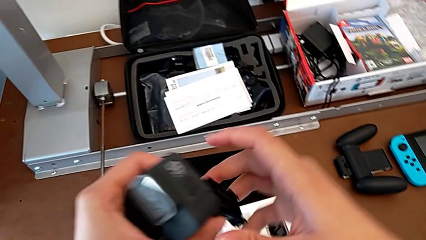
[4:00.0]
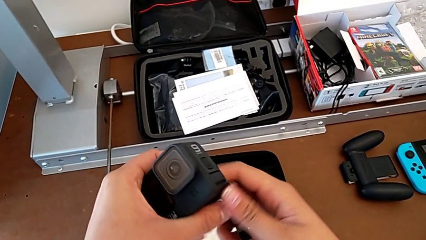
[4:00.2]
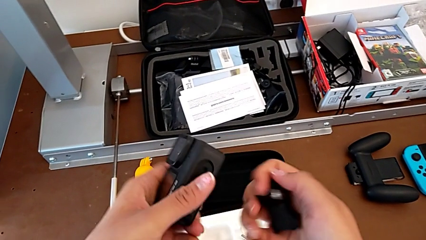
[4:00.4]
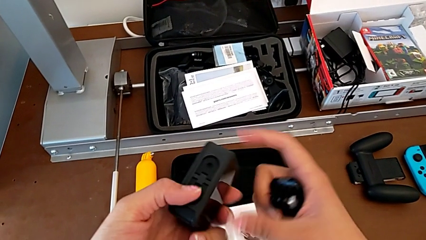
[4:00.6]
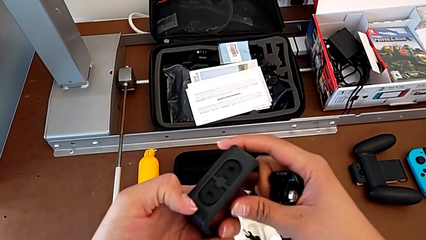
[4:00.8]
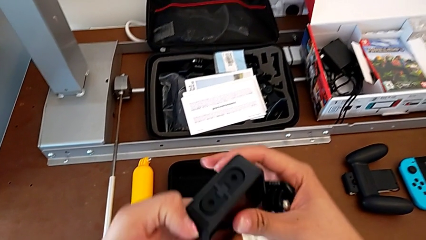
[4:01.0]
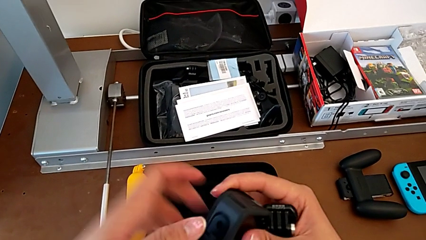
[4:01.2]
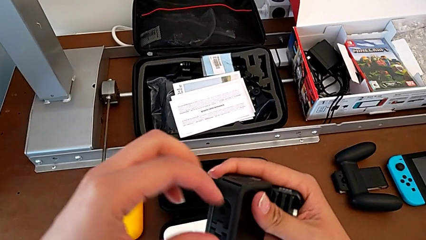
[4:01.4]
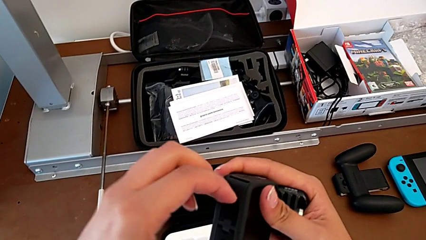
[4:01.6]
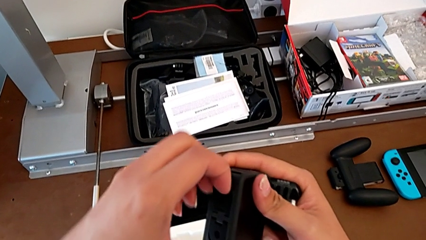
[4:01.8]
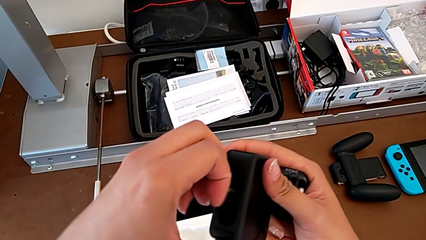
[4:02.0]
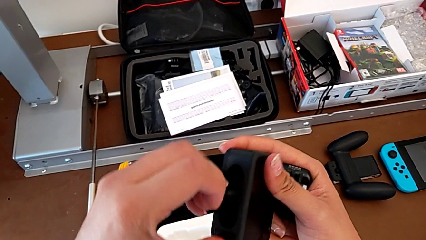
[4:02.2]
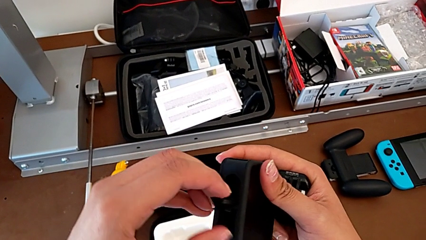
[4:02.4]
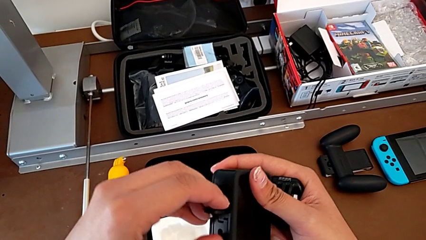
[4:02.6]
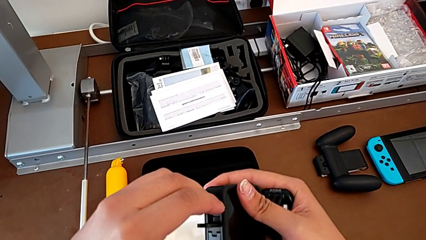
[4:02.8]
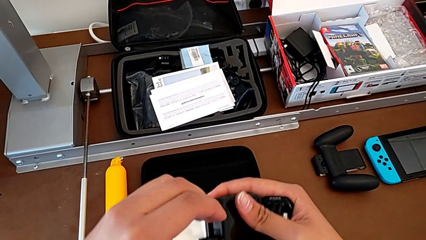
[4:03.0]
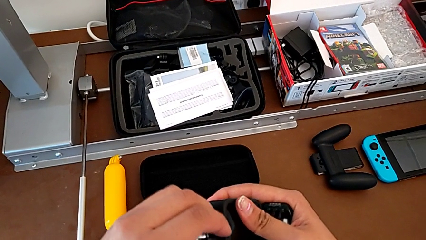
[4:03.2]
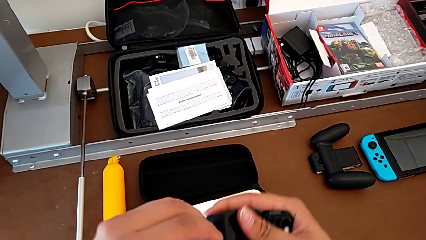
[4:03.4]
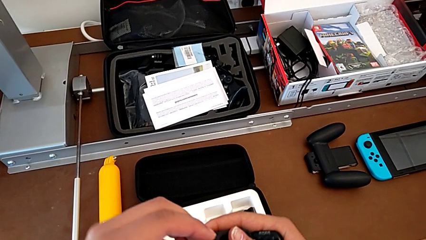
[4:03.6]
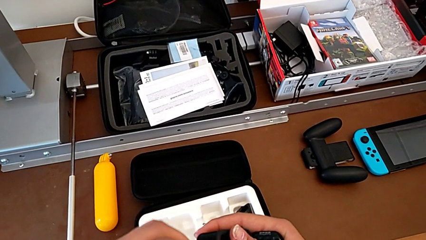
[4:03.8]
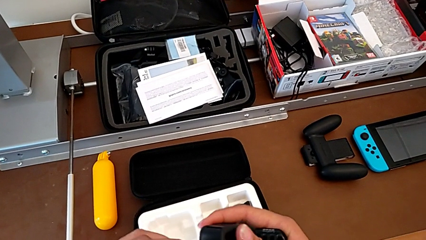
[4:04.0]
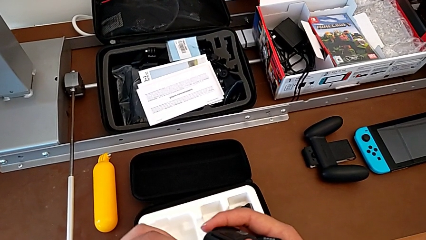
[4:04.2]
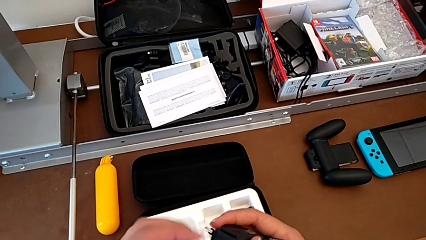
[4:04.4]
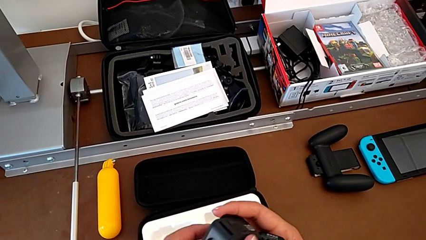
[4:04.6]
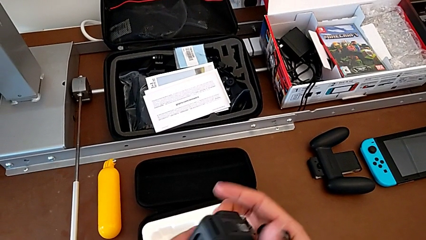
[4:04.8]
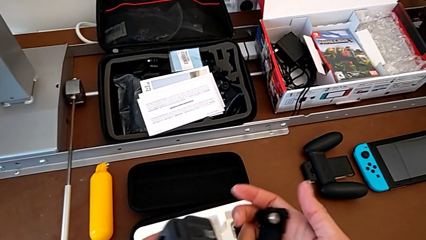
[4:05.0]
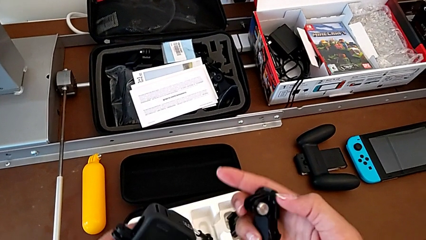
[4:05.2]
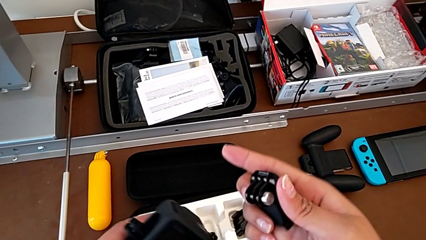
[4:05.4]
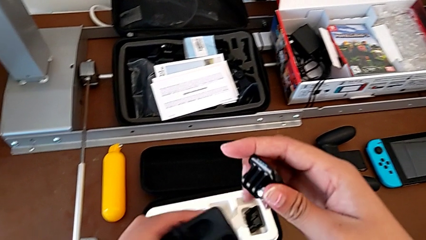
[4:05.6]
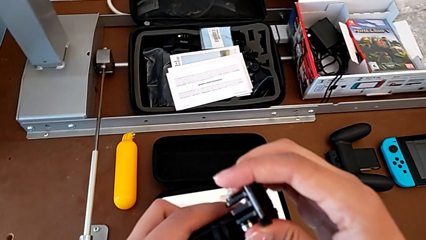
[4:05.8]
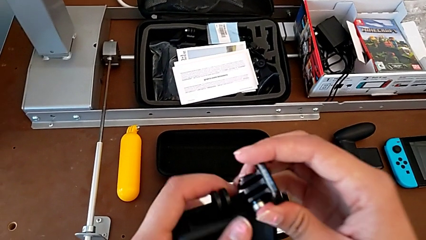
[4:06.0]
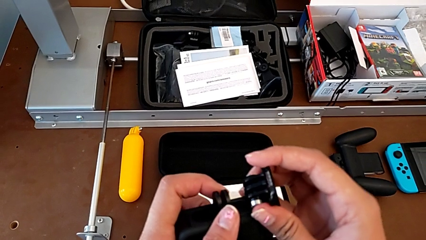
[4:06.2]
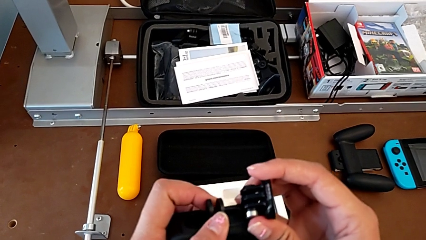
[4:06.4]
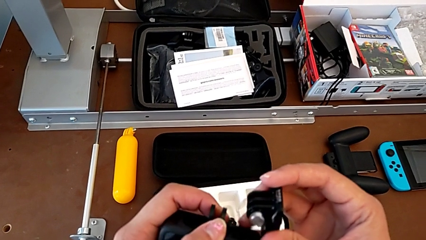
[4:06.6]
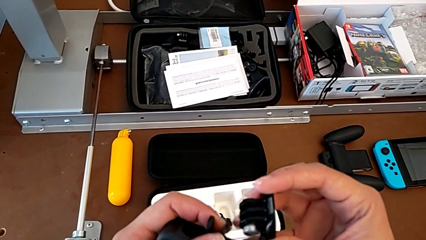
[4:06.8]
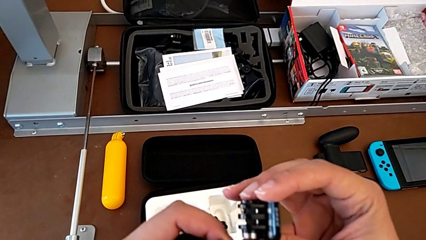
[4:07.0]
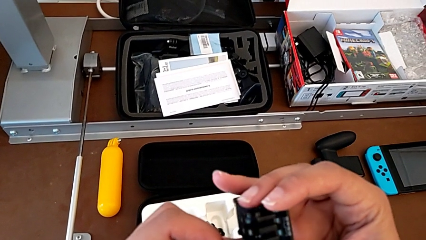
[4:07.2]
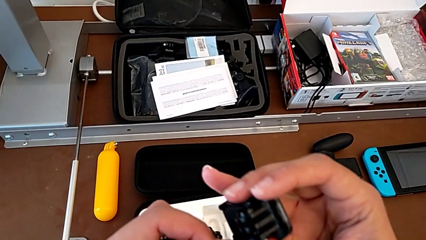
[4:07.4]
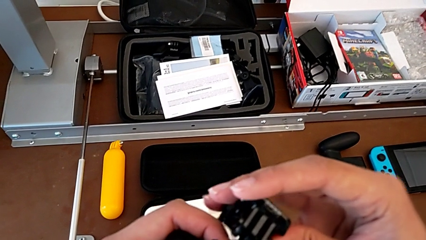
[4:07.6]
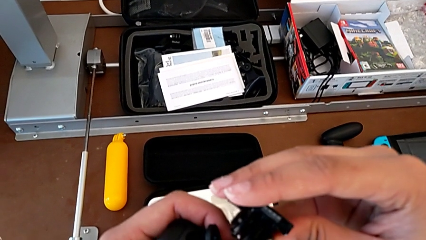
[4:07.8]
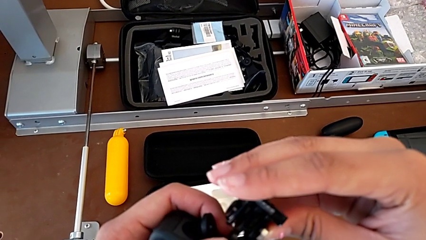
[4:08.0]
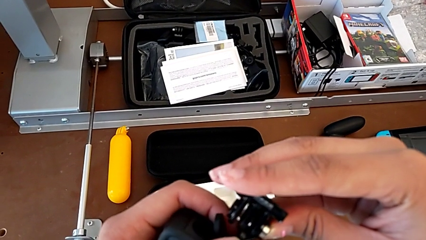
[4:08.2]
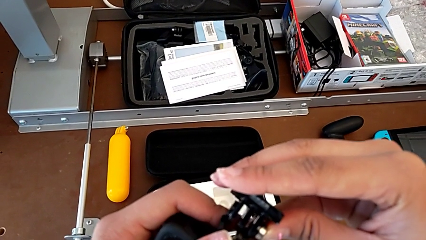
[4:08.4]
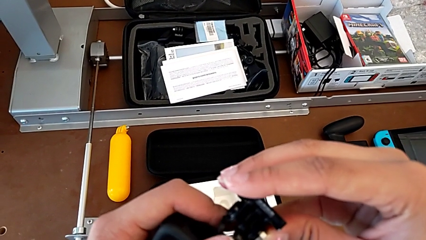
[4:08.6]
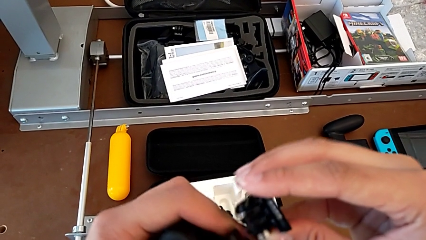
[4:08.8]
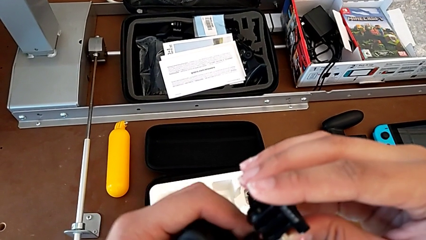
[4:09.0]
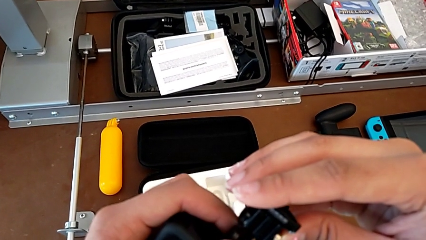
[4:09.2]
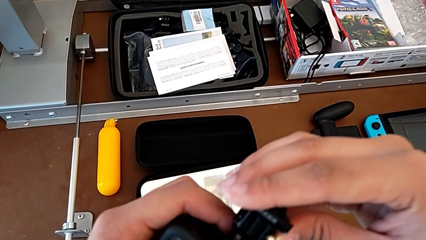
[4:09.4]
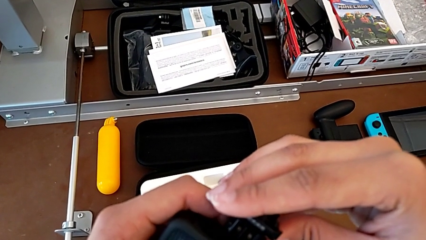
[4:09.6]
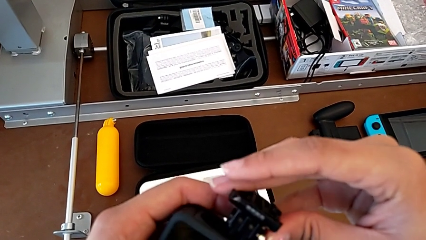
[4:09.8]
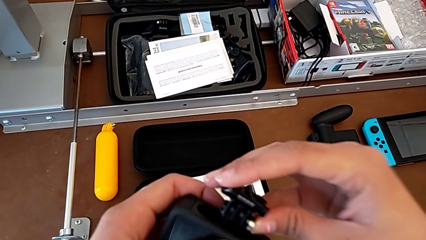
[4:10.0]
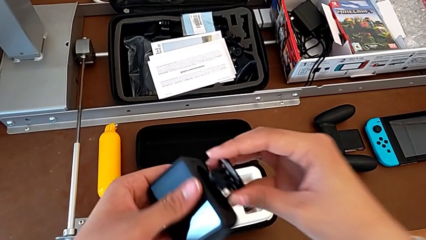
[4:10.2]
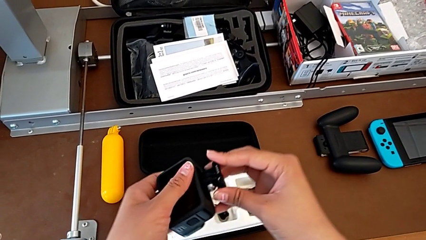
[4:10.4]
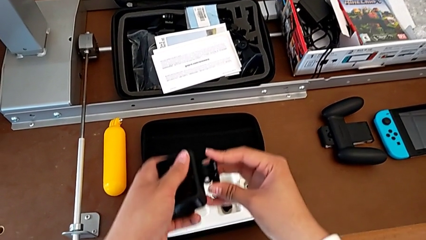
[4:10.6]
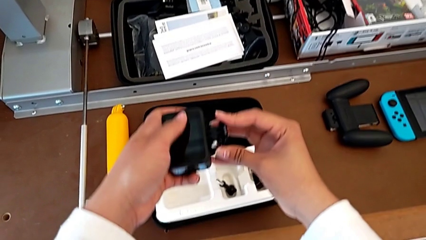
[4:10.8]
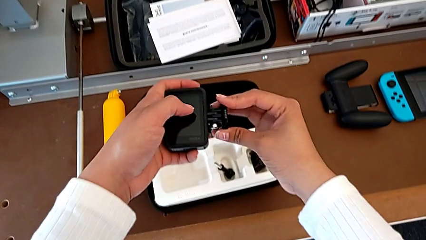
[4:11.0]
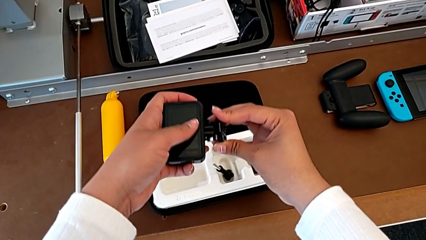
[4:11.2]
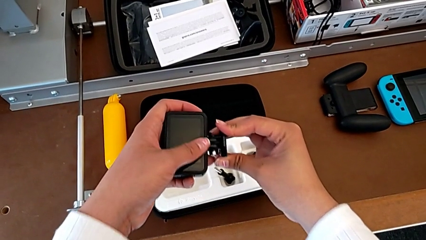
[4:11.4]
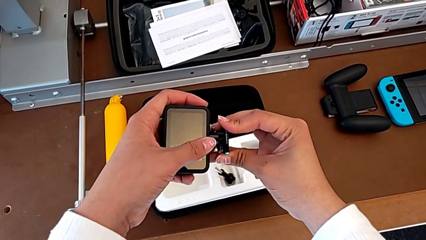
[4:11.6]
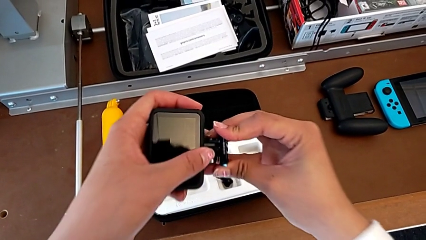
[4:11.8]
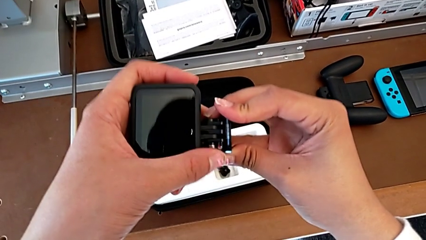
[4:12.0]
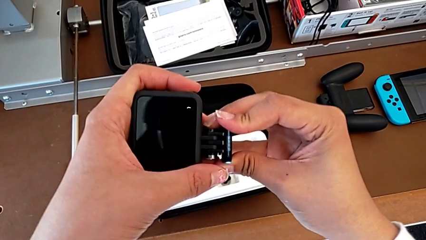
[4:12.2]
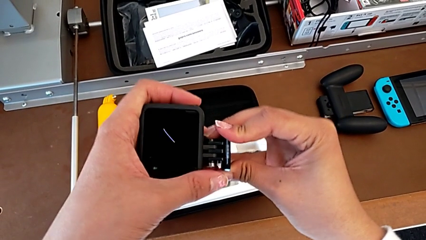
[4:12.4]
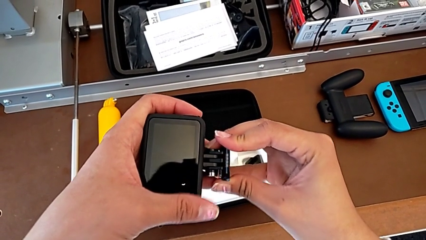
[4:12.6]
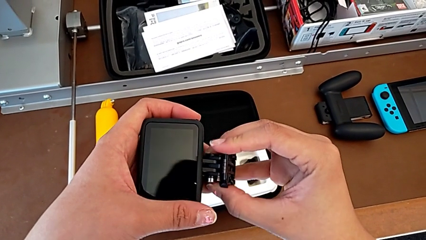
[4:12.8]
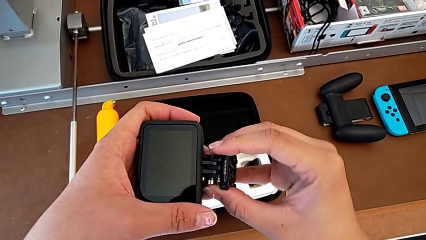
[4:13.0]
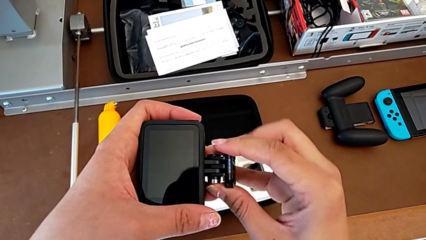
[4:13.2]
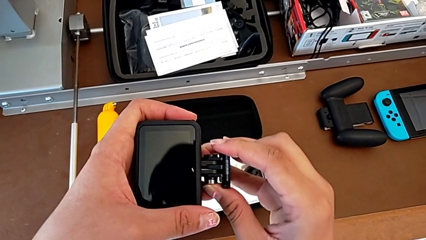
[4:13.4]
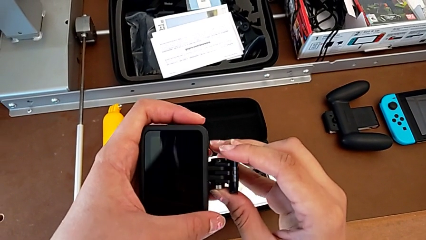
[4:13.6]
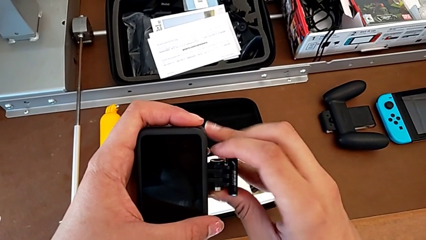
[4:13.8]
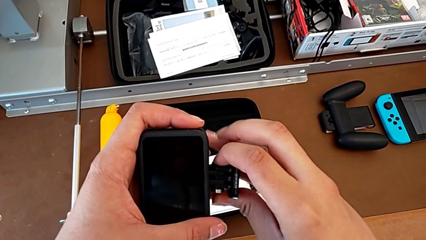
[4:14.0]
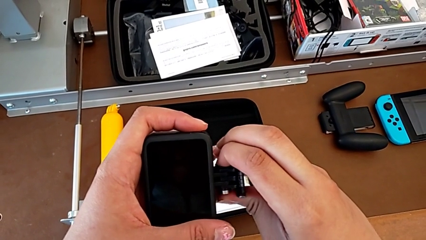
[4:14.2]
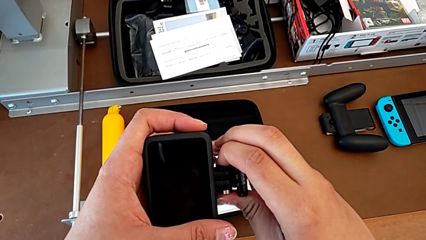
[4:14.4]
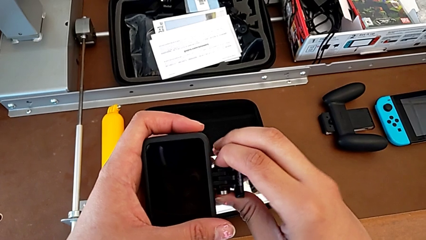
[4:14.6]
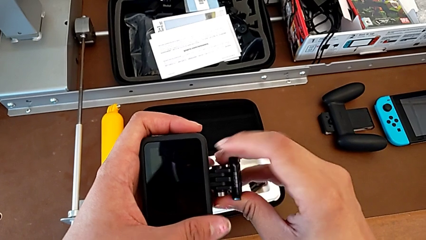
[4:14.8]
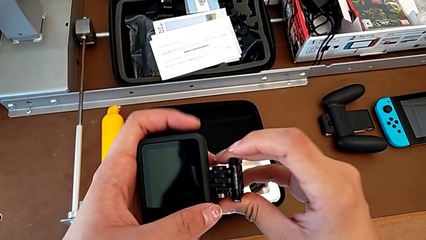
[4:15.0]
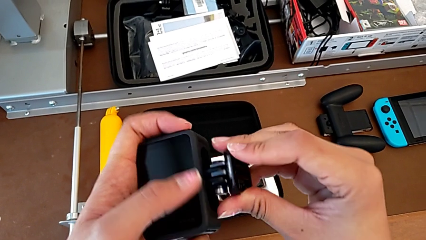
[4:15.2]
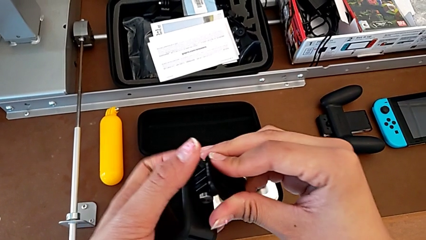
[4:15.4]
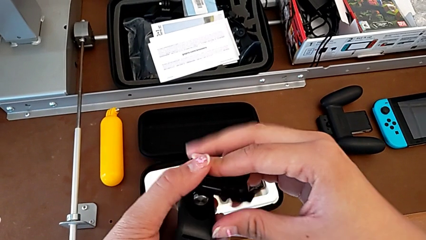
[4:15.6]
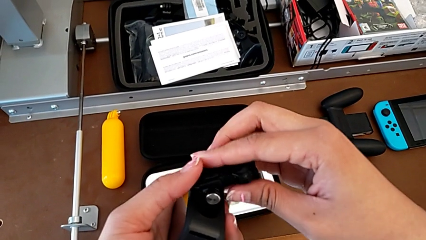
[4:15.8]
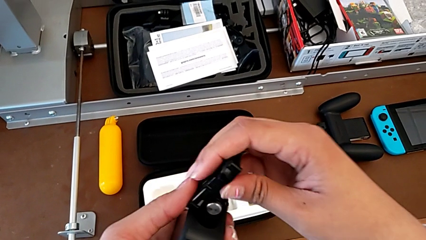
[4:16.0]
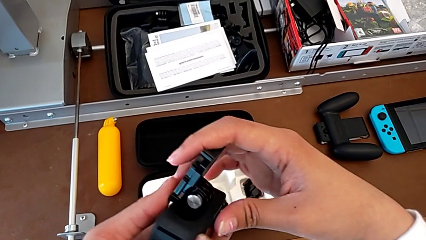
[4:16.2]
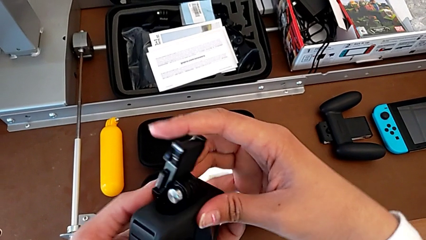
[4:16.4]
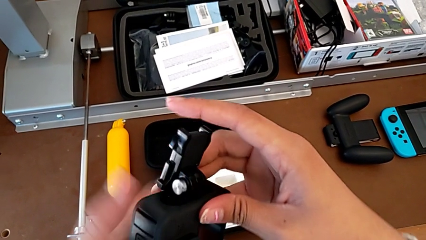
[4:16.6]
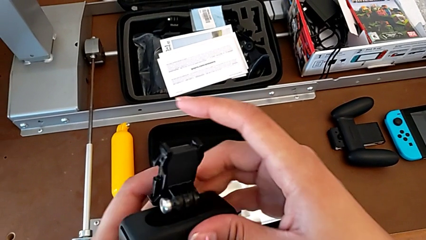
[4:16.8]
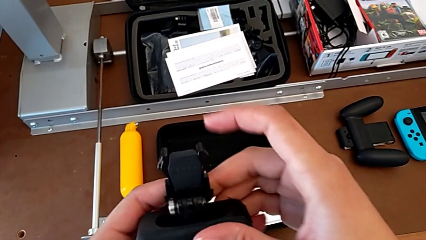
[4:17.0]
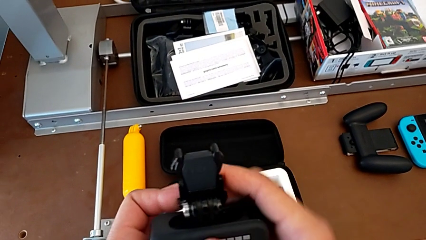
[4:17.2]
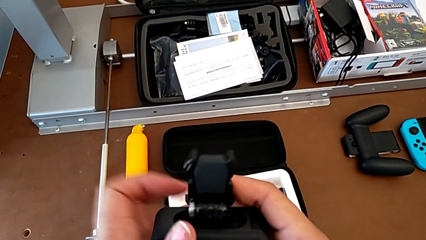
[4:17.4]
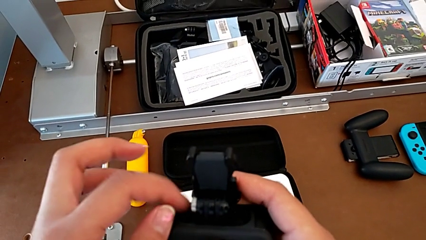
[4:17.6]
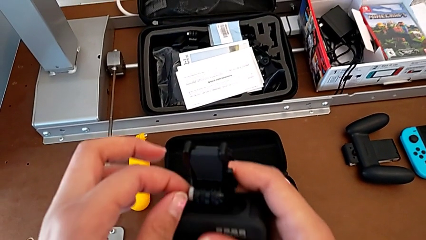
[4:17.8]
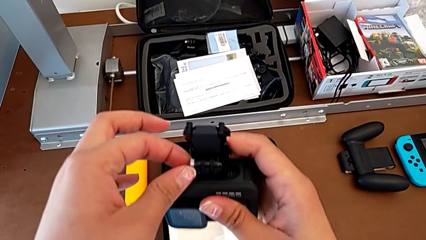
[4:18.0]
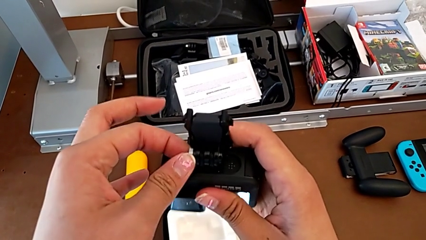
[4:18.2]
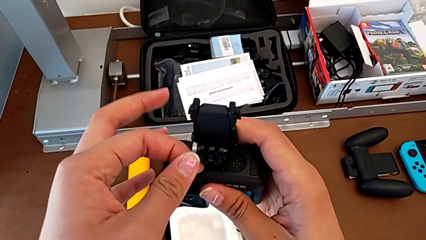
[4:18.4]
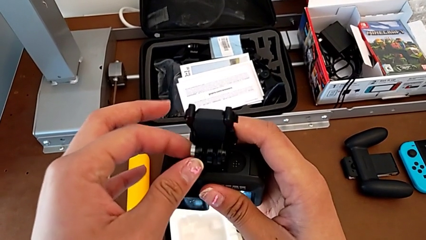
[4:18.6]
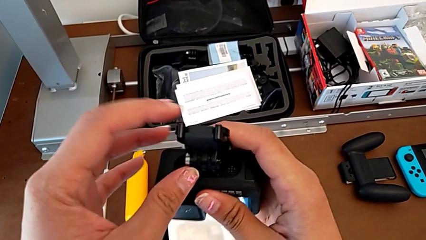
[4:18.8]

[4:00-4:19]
The camera wearer is attaching the strap to the GoPro. They hold the GoPro, inspect the leg, assemble the strap, insert it and begin to rotate the GoPro.
